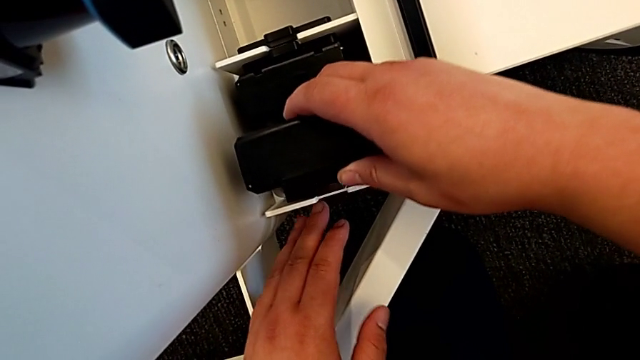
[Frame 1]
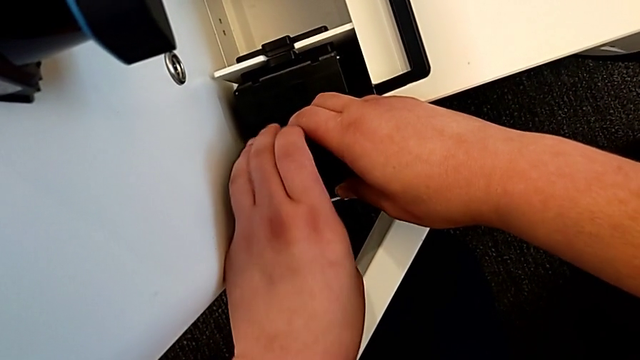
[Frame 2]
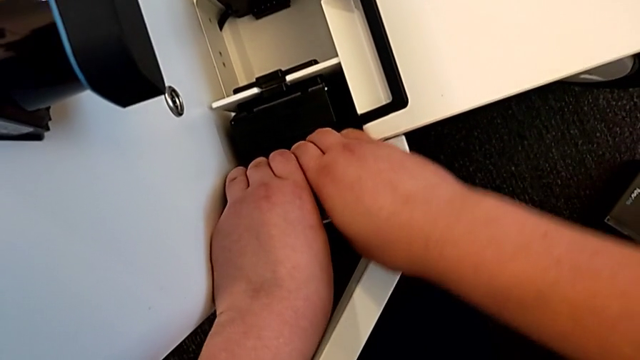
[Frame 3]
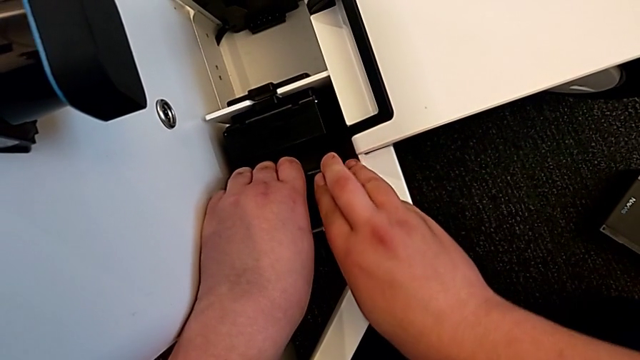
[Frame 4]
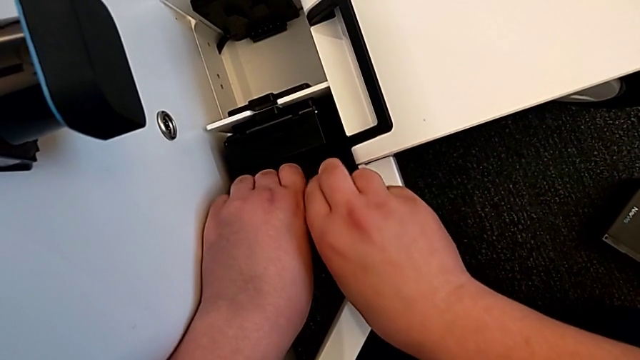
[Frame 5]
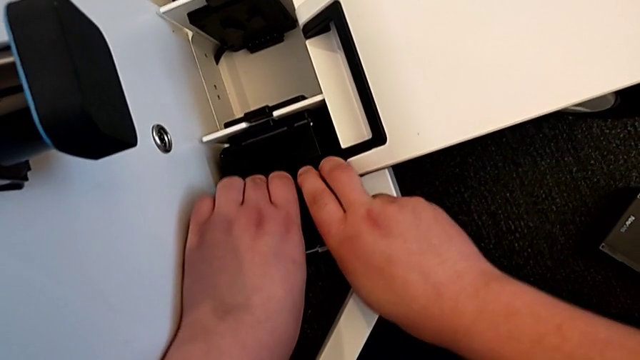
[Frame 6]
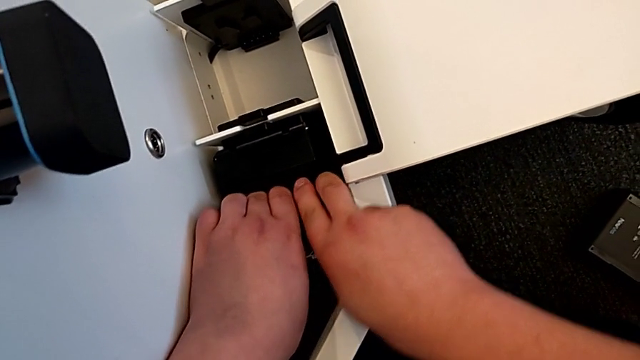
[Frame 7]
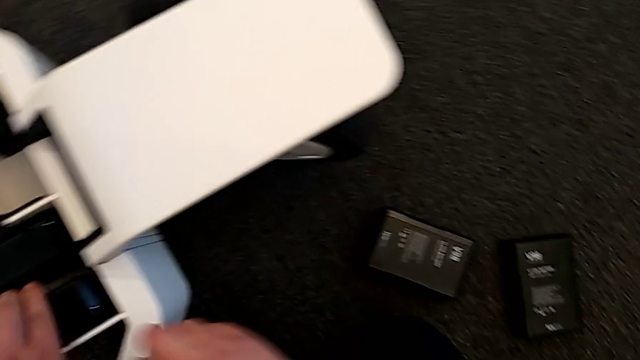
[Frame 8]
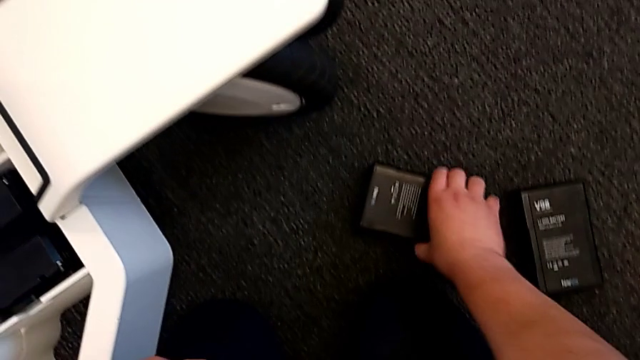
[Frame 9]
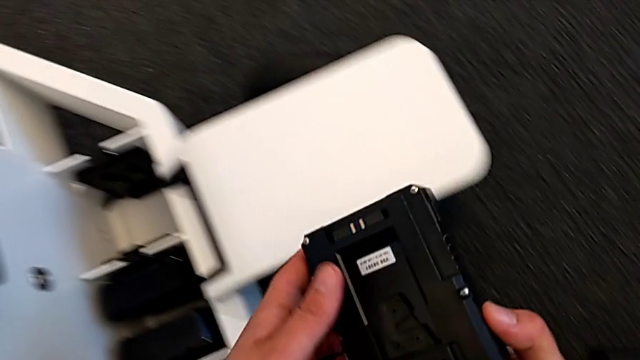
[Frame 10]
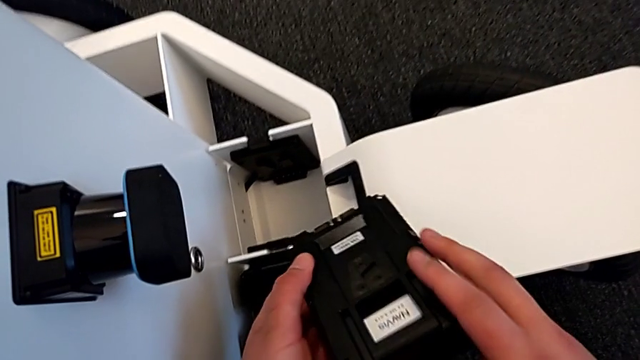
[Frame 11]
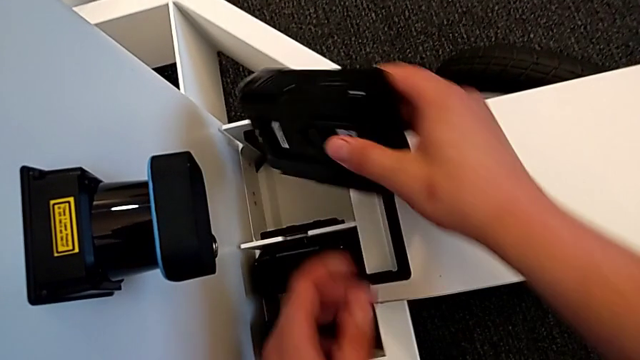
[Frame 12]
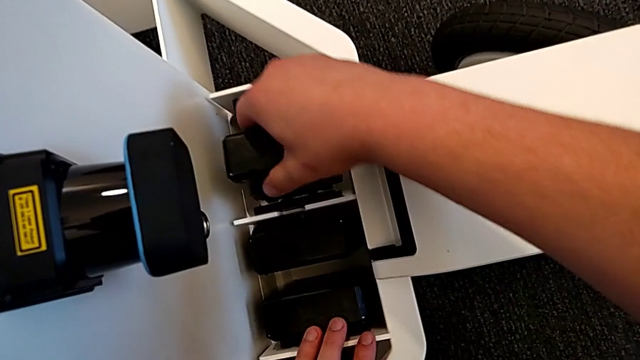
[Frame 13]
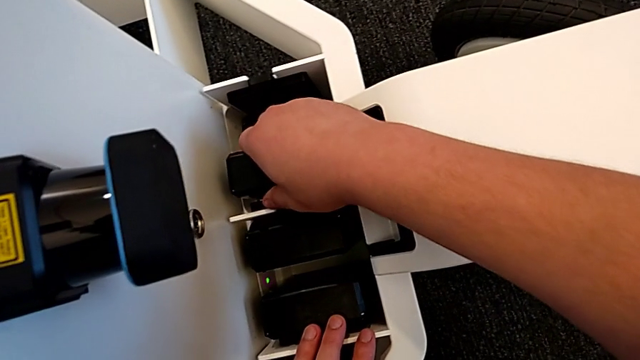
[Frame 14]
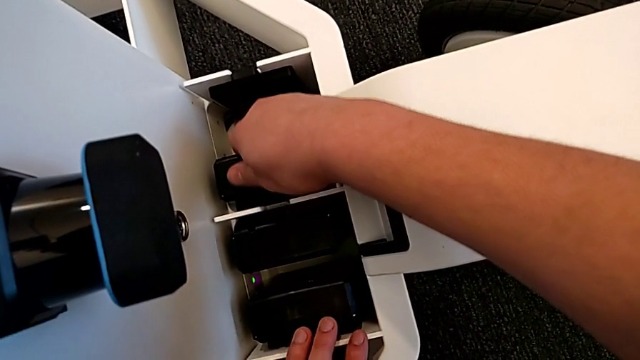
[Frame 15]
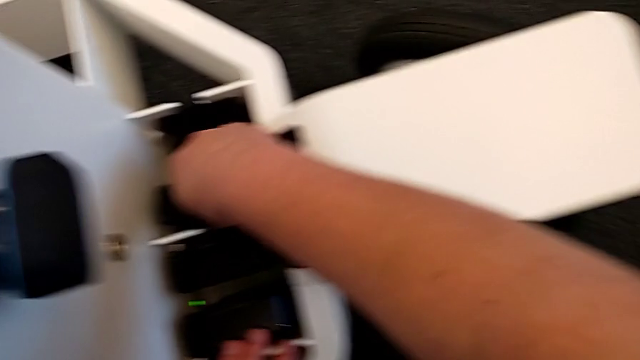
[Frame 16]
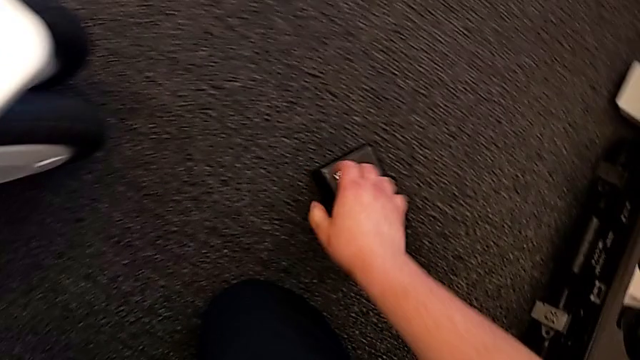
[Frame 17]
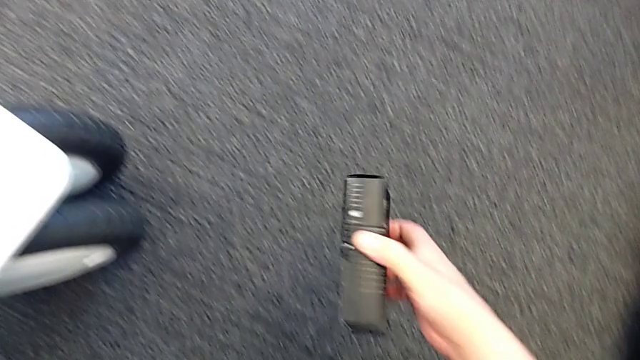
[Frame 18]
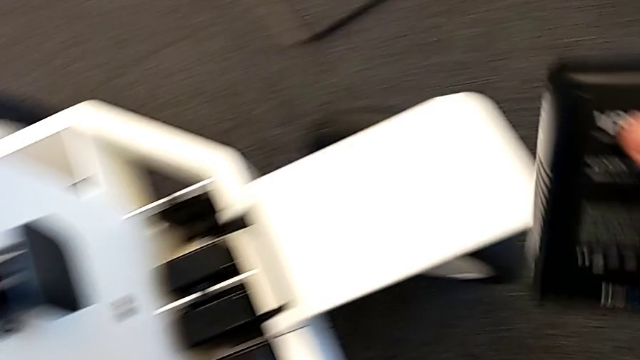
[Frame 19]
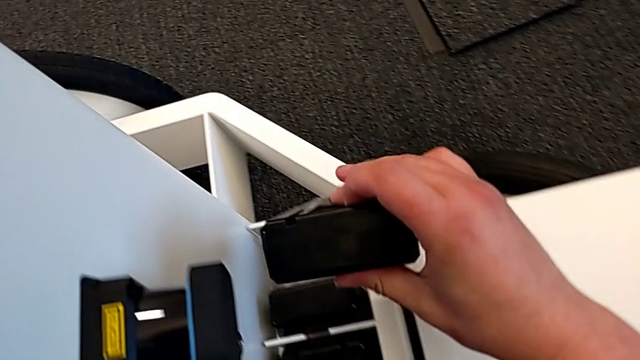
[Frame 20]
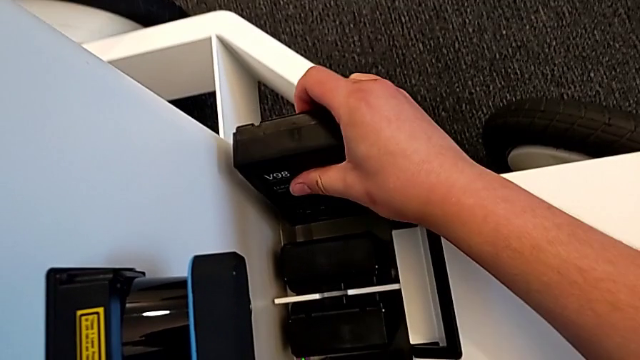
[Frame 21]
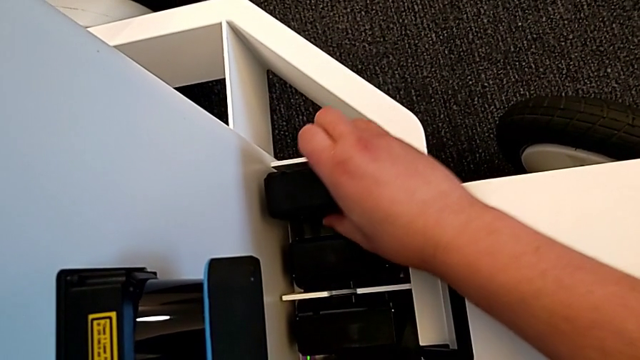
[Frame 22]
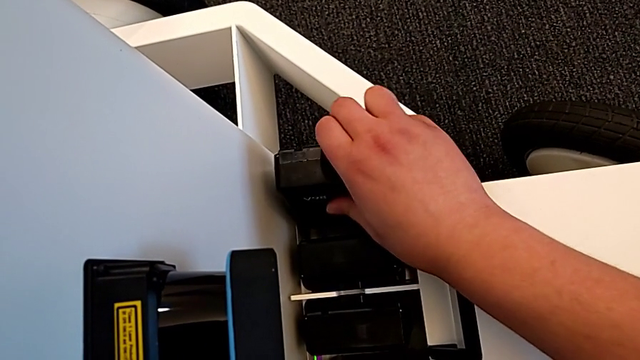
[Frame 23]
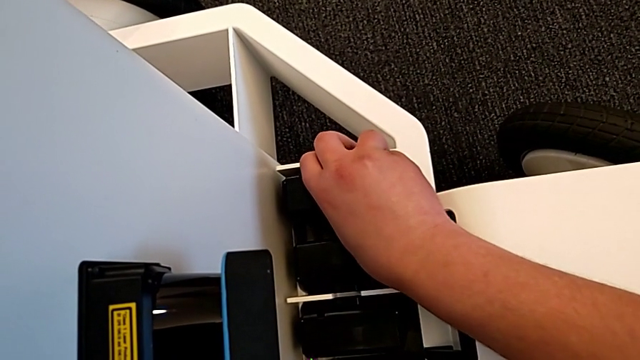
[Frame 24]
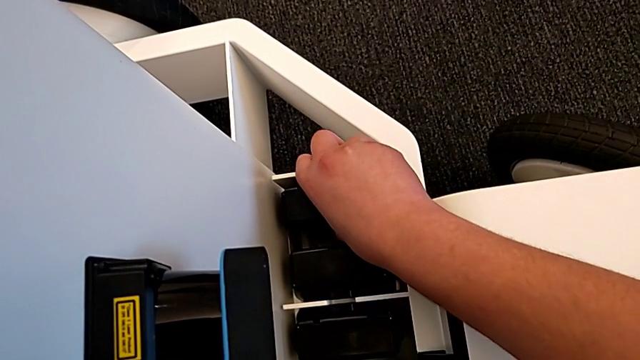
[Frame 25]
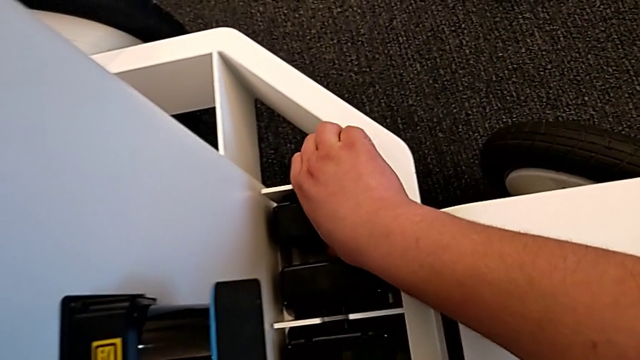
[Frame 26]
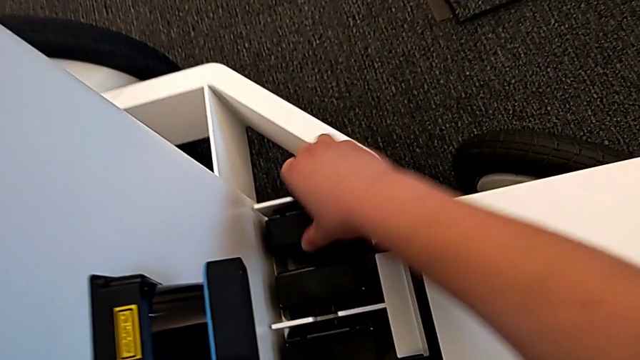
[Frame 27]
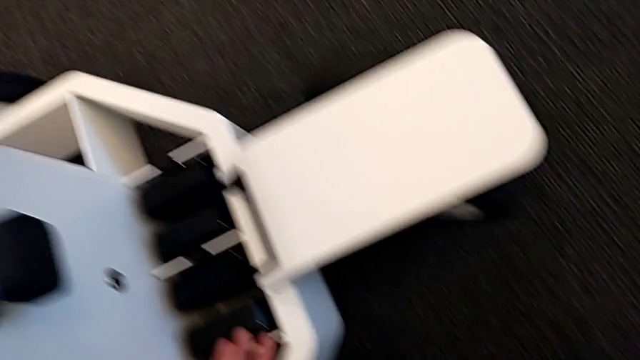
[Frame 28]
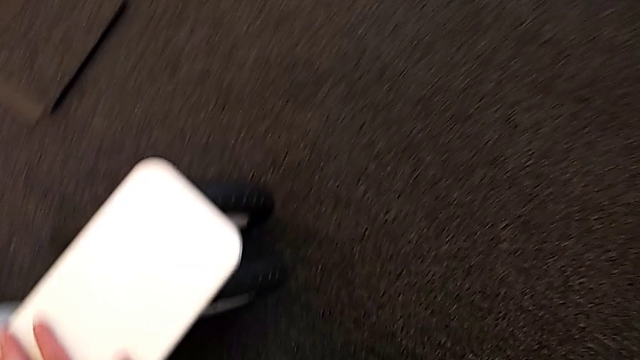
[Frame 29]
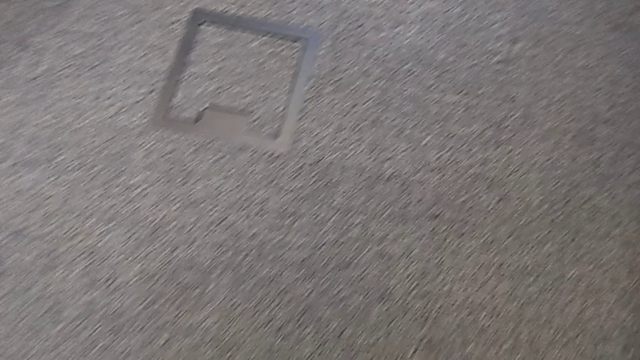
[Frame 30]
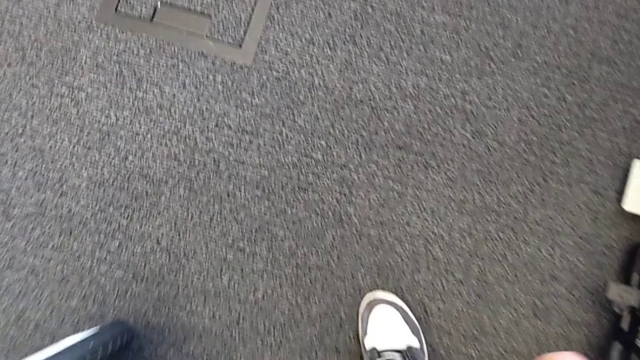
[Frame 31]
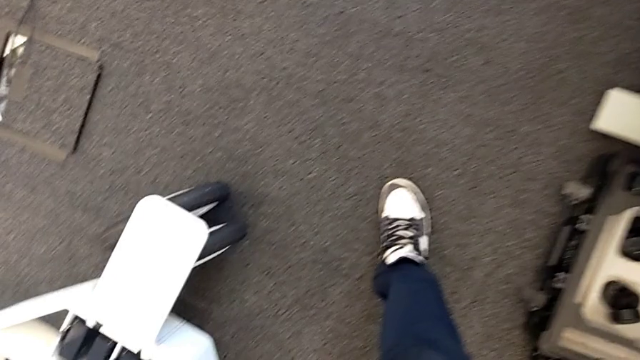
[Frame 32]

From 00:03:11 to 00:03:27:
The camera wearer is inserting the batteries into the battery box. They insert the second battery, grab the third battery, lift it, insert it, grab the fourth battery and insert it.

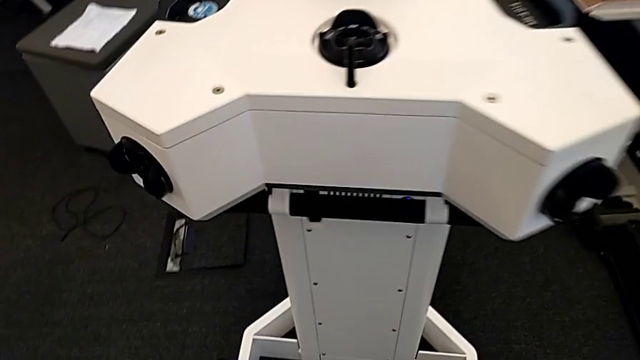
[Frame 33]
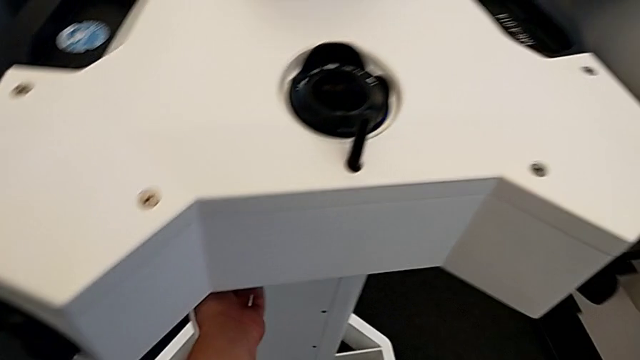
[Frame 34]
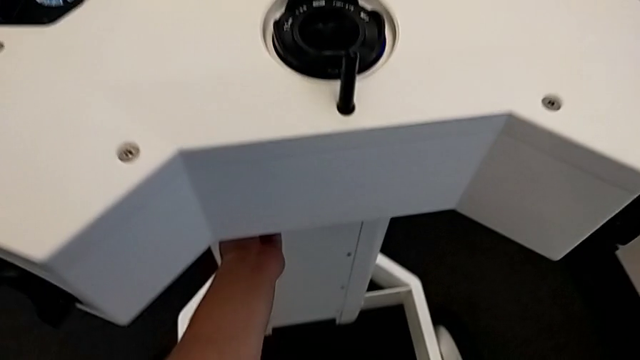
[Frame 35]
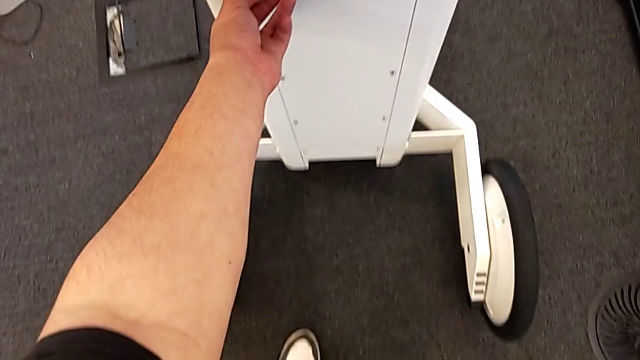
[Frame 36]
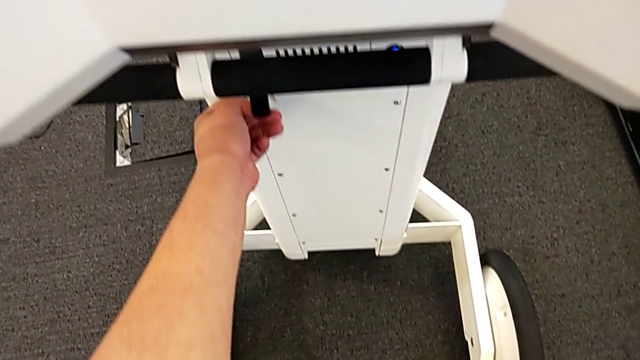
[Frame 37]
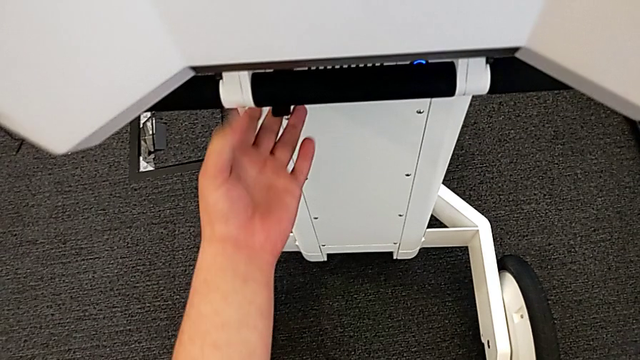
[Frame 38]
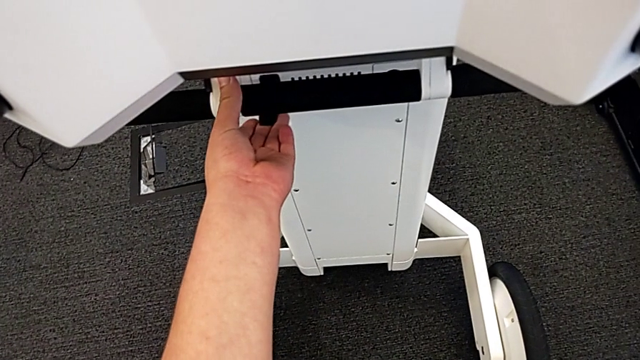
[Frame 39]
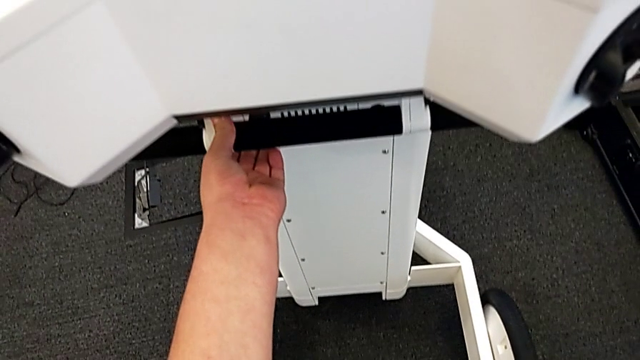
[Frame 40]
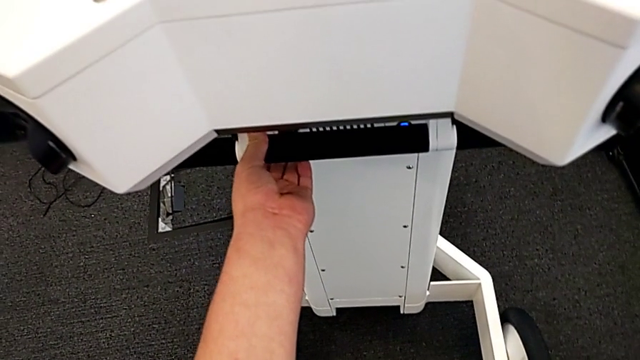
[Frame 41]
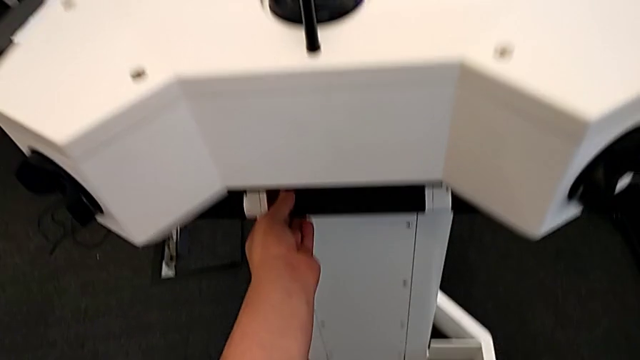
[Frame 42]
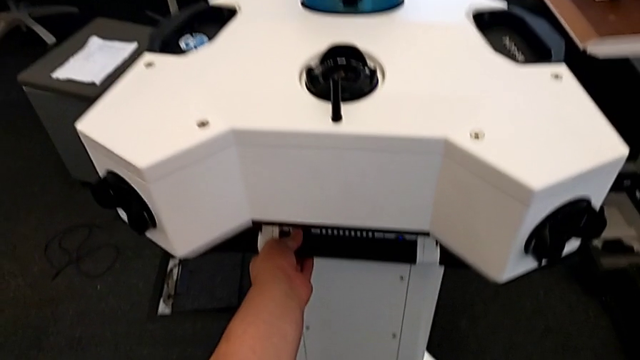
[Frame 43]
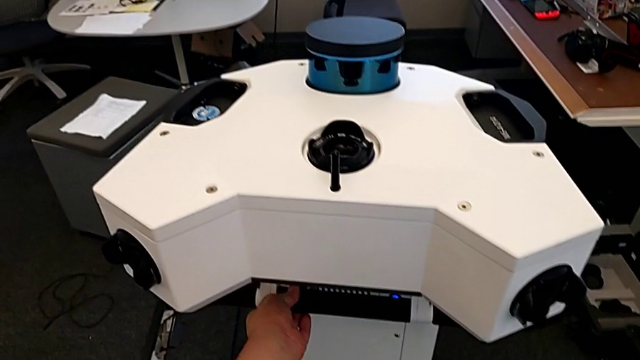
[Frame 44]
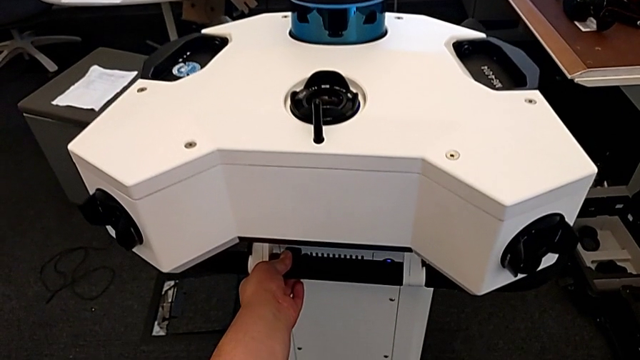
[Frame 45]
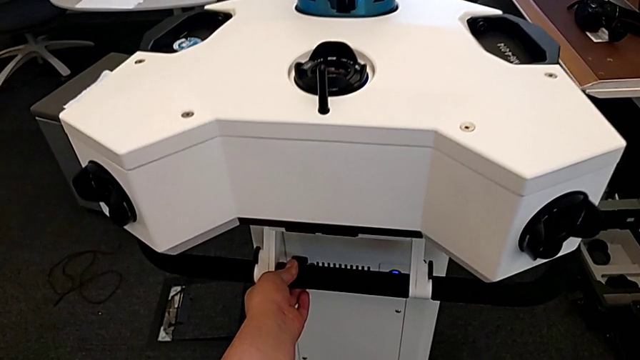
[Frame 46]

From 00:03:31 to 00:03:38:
The camera wearer is lifting the NavVis base. They lift the lever and pull it.
